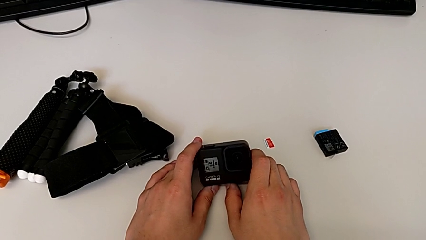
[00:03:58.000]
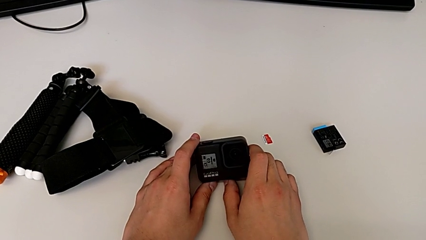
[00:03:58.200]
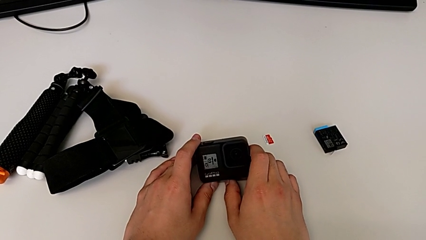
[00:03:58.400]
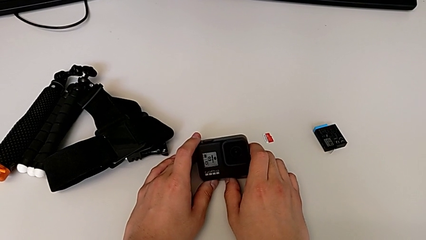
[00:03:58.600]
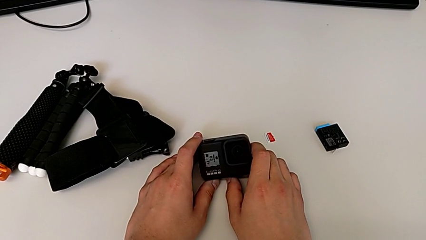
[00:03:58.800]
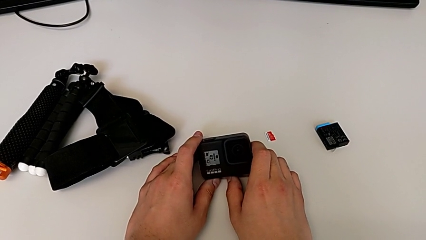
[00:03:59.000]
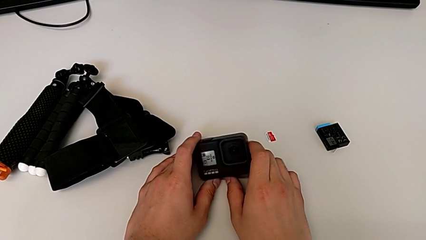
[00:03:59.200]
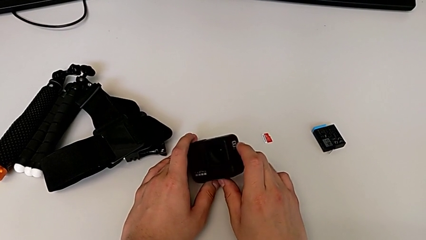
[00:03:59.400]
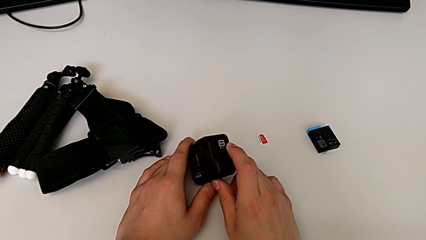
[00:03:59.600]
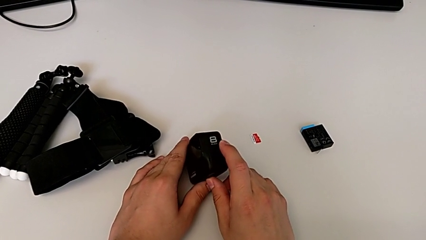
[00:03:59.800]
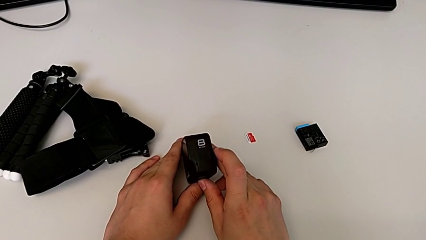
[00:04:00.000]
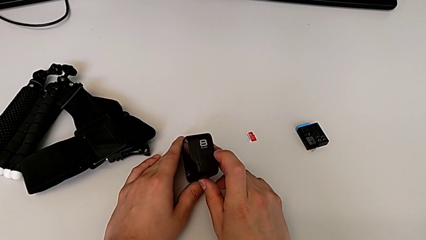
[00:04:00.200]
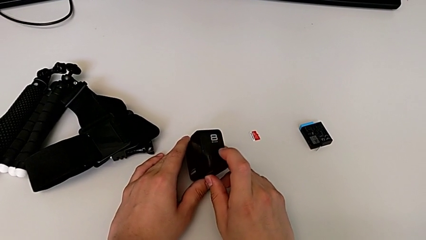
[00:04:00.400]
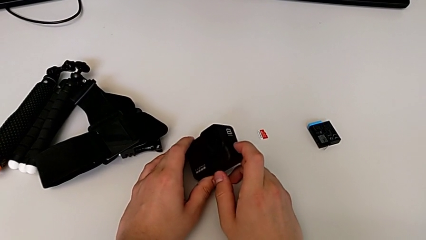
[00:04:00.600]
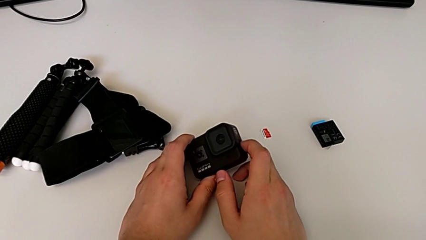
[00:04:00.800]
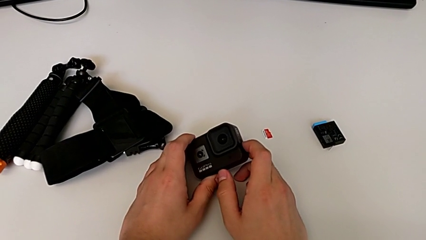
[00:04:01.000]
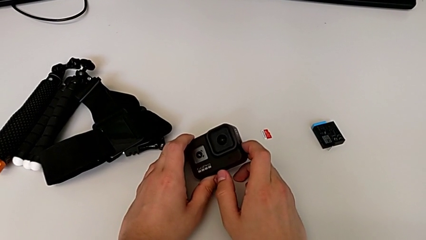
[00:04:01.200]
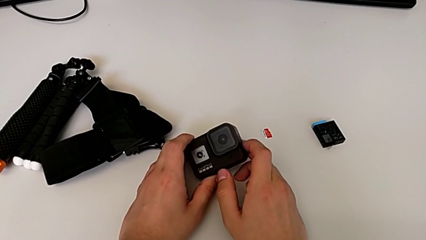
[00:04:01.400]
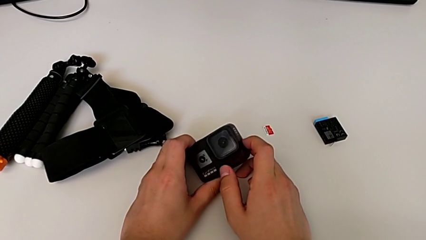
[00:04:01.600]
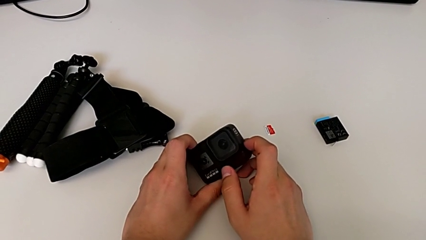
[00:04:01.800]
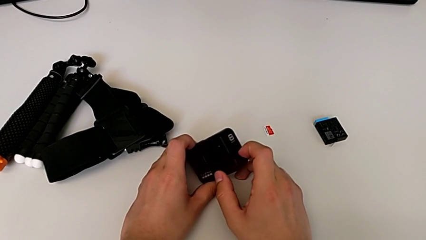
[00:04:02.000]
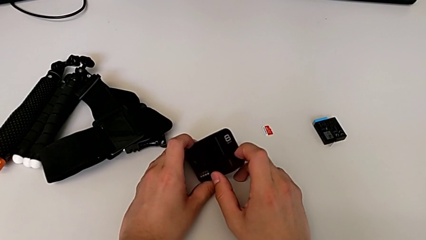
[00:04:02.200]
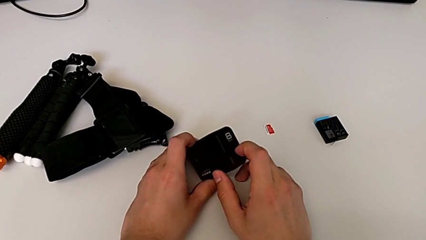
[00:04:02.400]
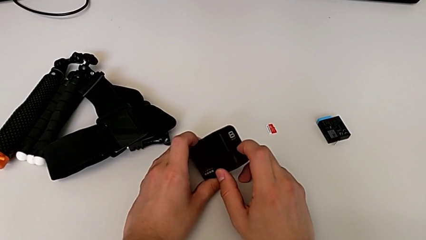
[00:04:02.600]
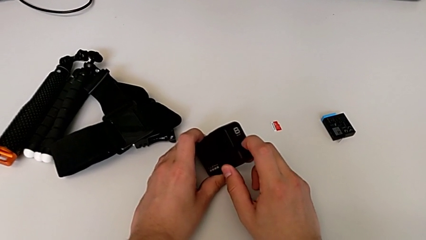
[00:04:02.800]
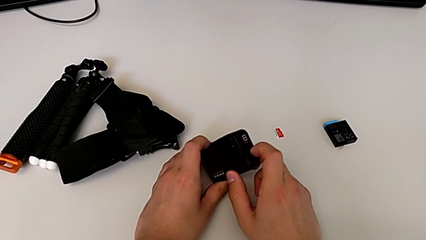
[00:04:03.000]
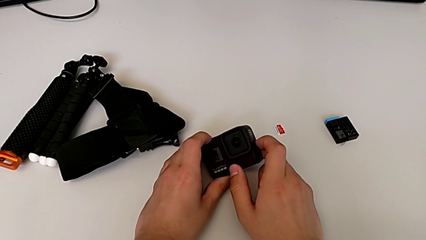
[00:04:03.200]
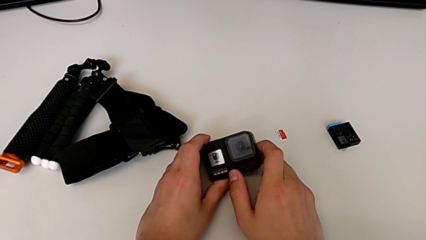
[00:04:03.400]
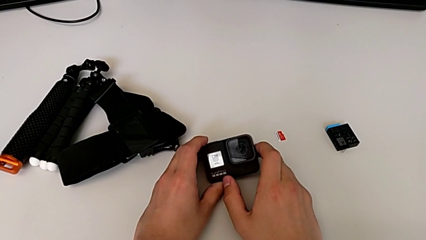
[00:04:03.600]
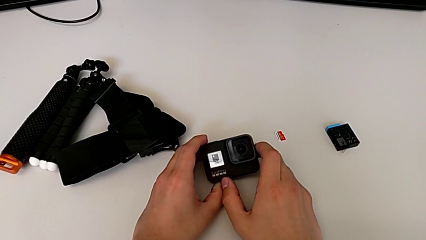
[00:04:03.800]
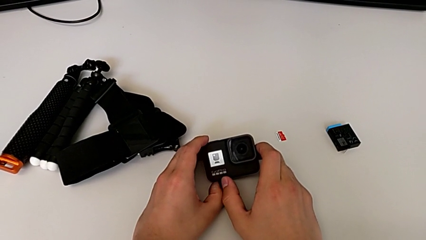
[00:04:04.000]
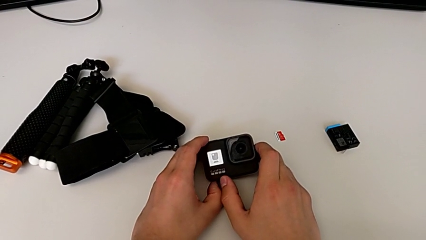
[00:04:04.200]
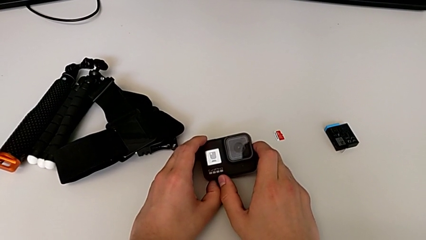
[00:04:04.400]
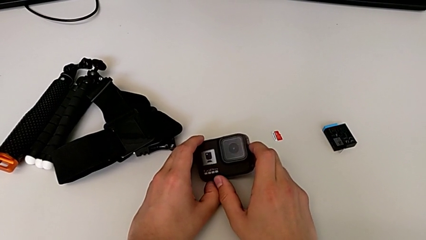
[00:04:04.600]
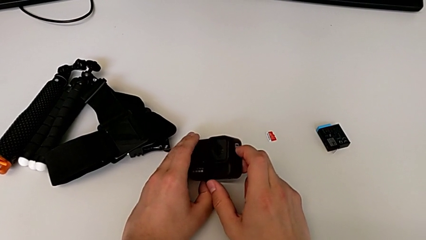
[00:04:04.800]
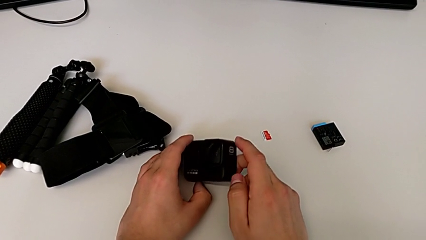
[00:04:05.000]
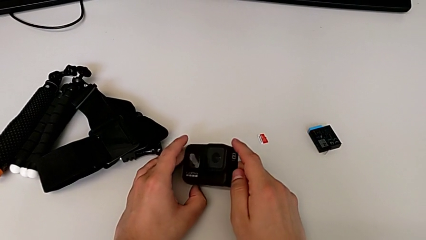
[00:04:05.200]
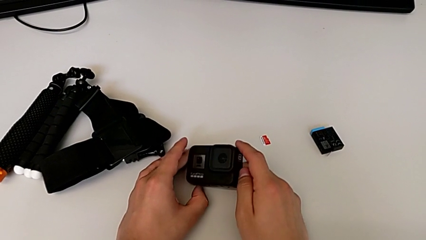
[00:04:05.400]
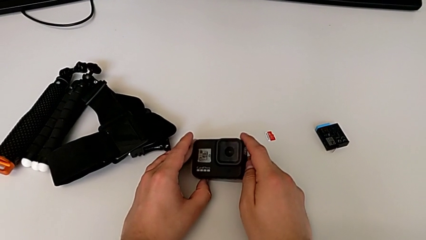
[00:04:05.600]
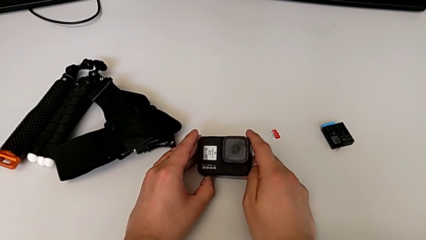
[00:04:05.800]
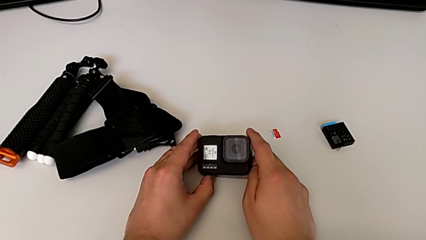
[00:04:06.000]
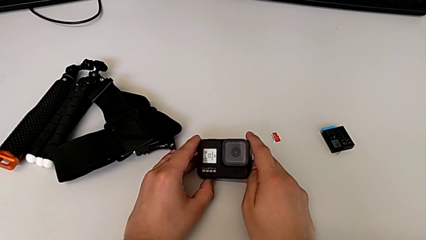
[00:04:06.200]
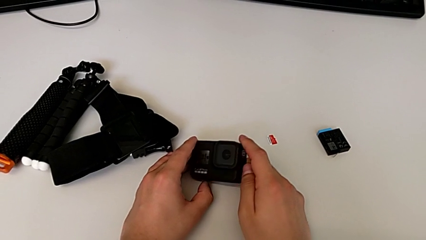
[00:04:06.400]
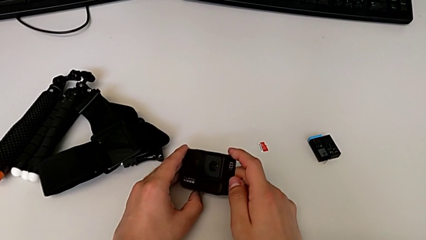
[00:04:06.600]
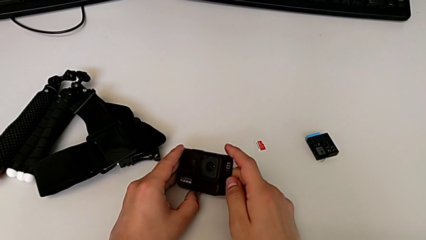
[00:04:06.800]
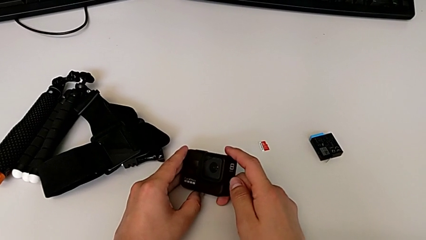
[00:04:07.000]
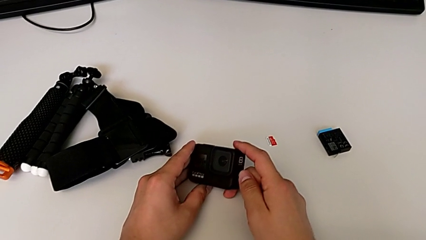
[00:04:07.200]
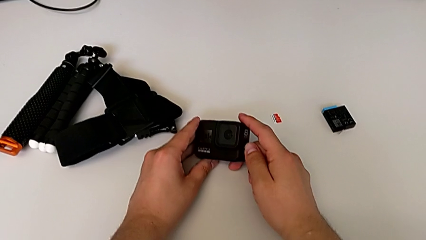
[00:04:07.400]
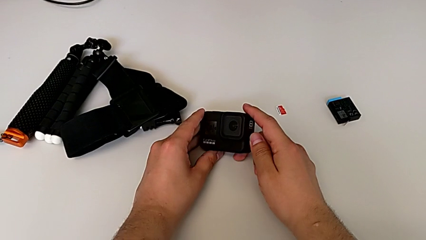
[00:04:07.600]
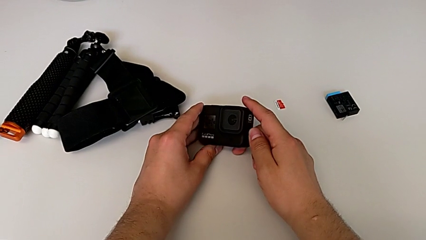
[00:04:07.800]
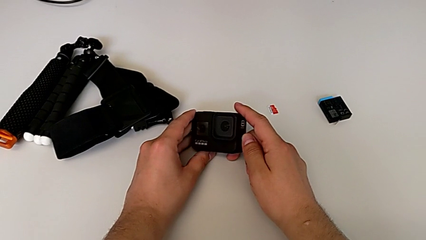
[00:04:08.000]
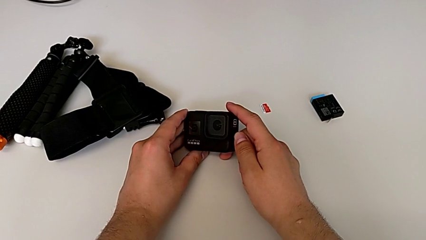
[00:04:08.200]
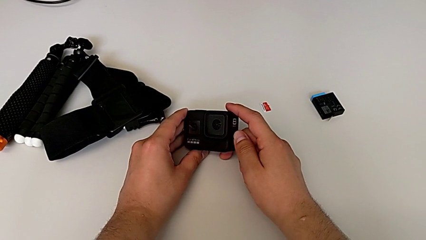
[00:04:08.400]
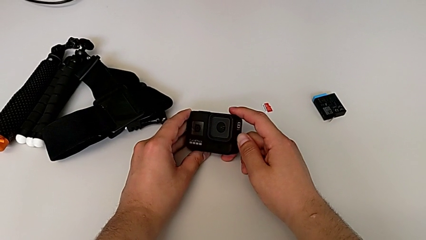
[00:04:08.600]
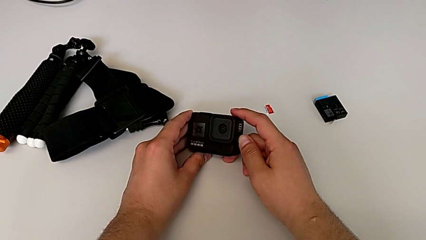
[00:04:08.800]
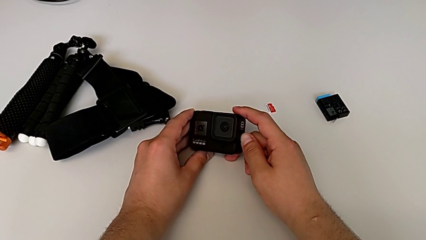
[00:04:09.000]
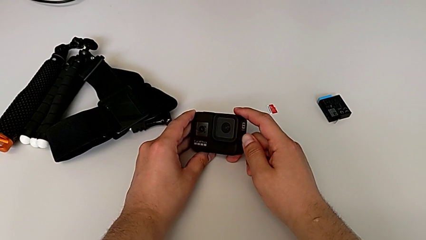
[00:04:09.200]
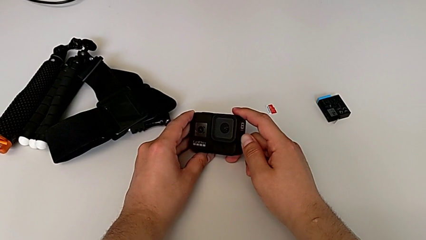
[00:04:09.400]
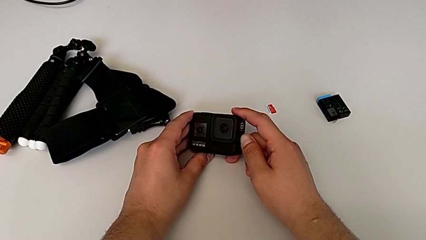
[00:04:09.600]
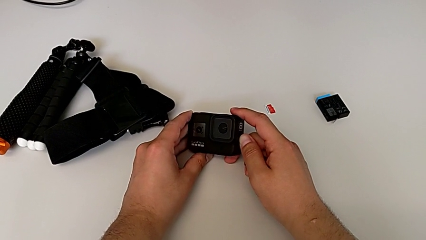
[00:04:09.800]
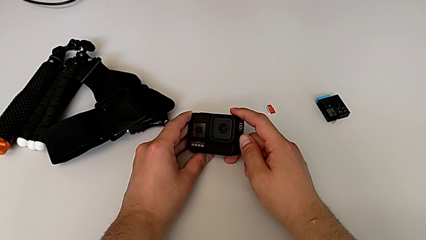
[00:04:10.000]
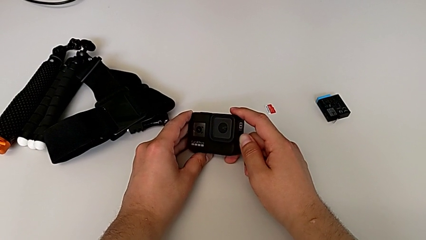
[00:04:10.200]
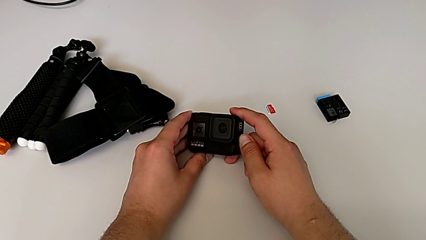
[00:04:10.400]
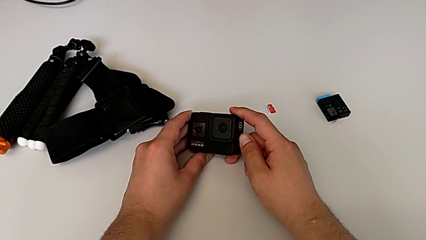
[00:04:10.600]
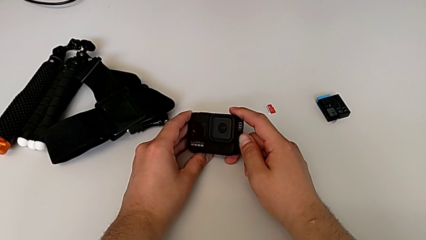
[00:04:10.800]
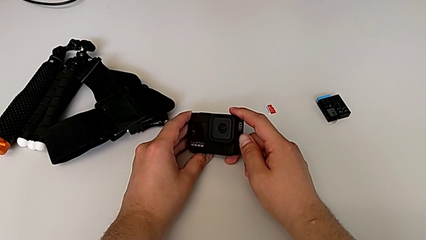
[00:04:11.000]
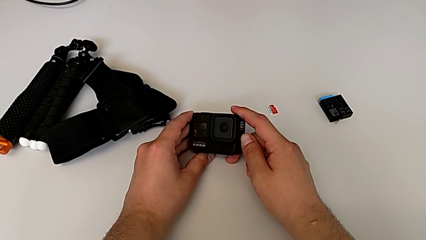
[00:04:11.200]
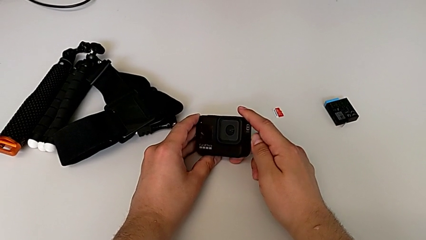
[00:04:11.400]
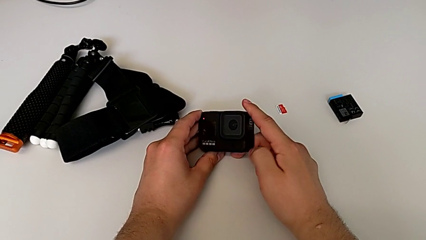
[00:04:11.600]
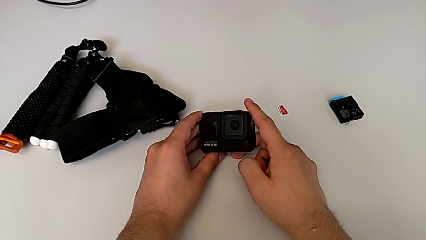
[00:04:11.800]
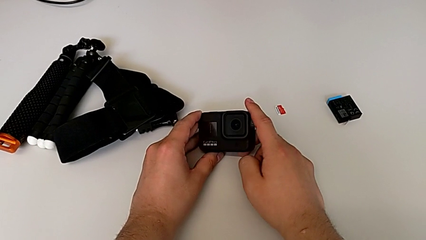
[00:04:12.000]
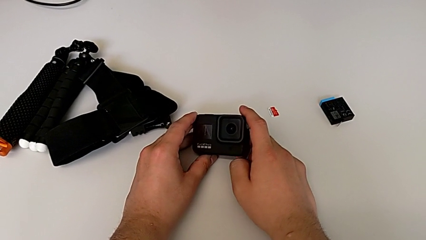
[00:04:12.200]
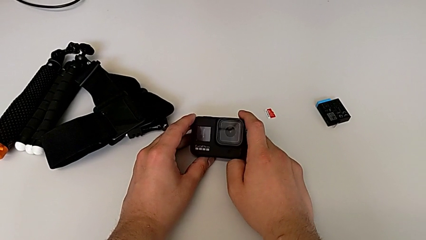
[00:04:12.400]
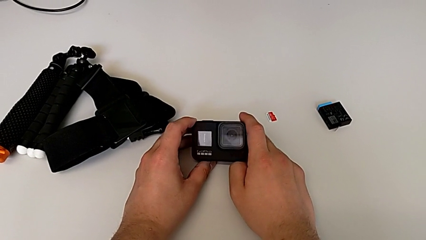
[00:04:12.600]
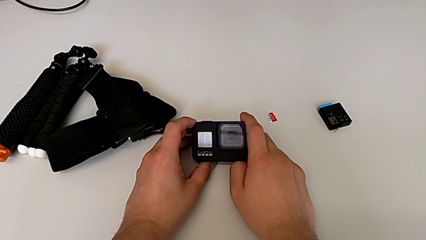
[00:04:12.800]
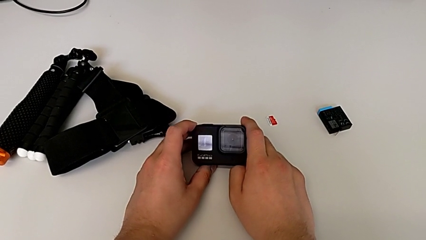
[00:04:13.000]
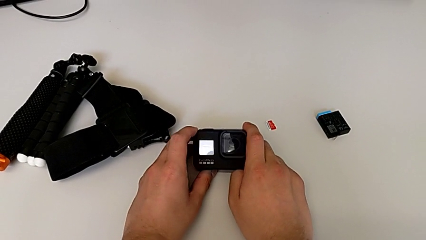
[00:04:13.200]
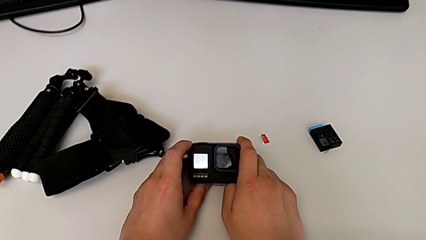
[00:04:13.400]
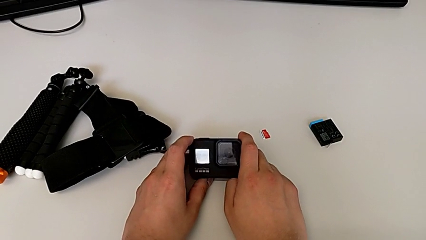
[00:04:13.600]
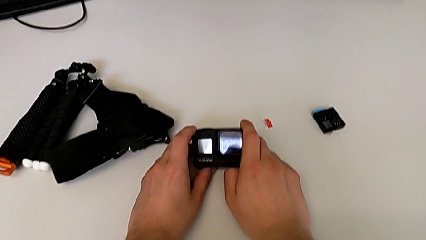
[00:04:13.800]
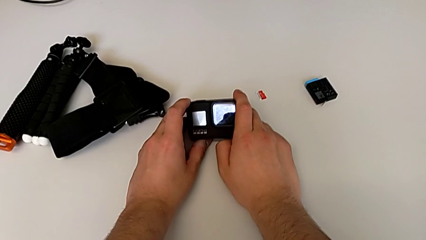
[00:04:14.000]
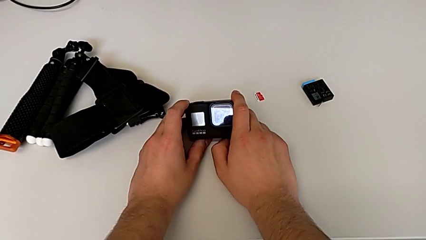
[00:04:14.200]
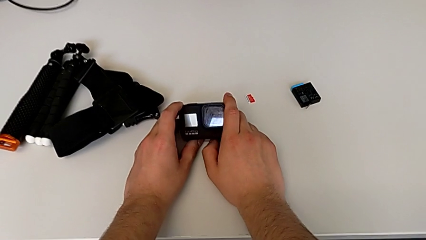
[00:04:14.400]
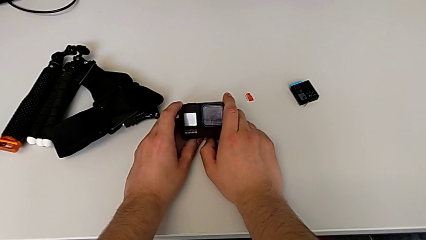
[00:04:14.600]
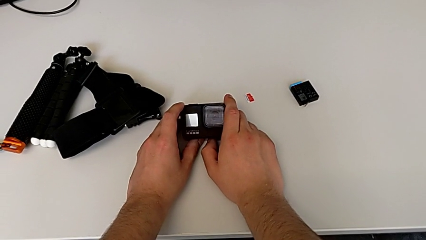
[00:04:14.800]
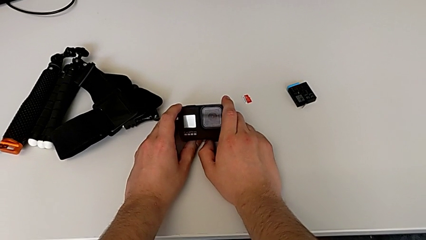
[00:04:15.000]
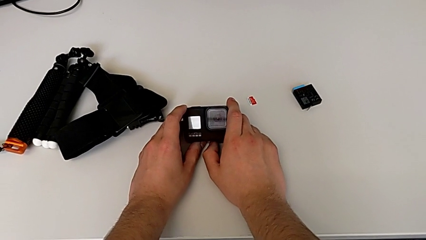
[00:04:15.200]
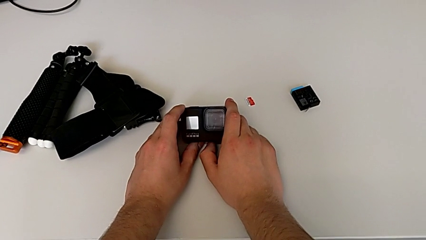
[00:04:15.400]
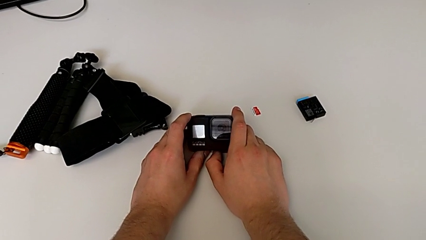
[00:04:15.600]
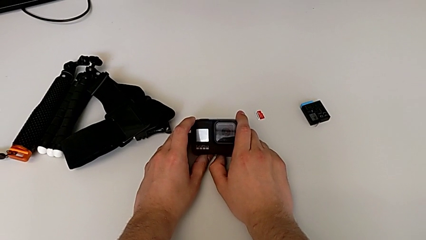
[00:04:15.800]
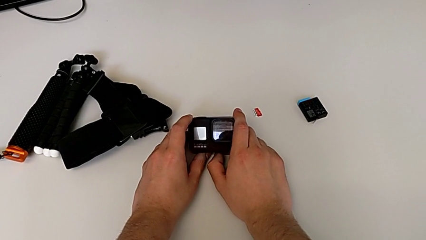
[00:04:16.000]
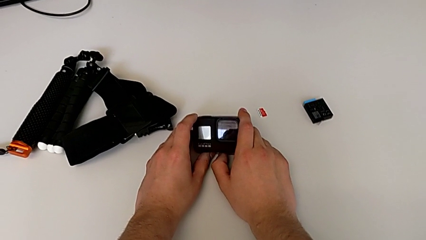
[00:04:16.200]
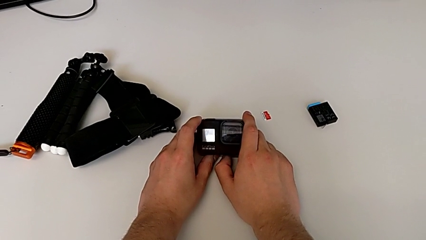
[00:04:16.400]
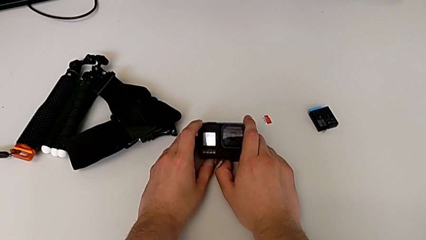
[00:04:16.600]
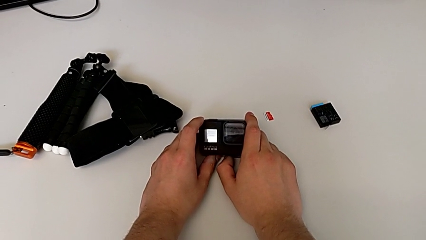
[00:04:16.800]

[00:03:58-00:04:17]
The camera wearer turns off the GoPro. They flip the GoPro, wrongly press the button but not long enough to turn the GoPro off, press the button twice and hold it.
